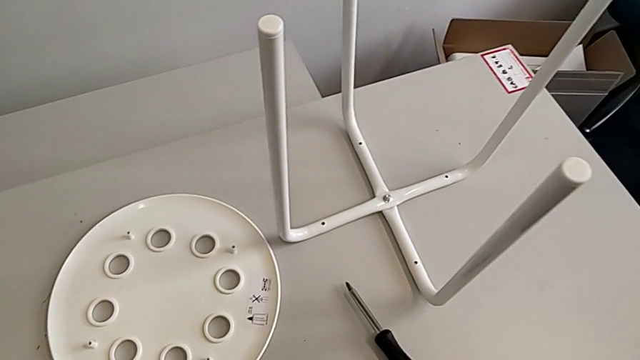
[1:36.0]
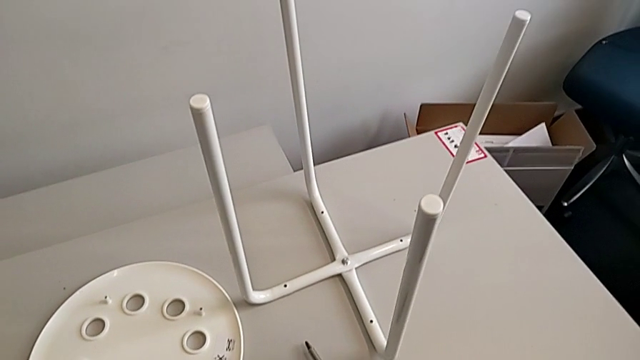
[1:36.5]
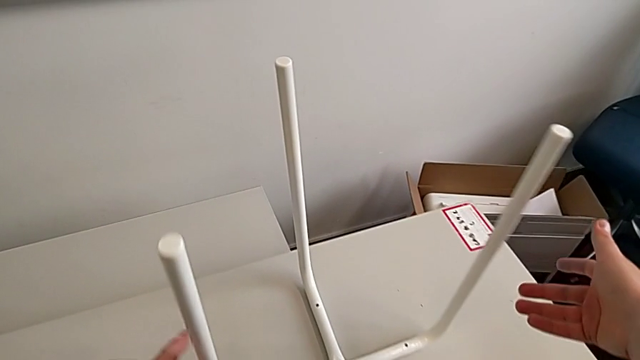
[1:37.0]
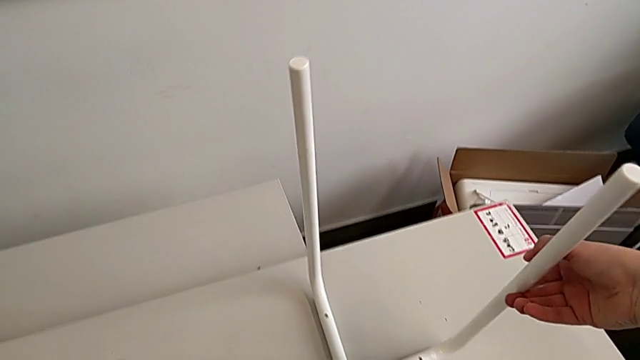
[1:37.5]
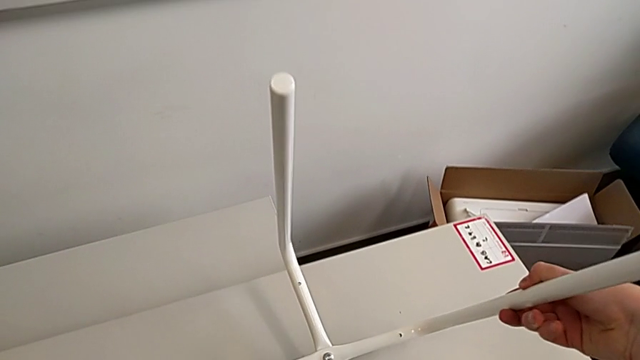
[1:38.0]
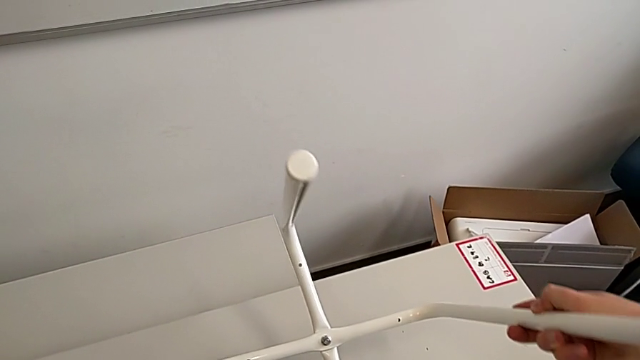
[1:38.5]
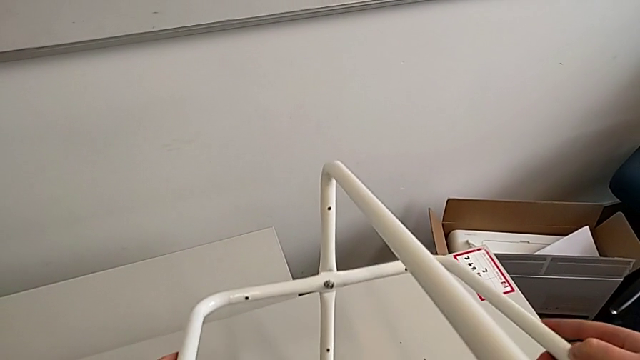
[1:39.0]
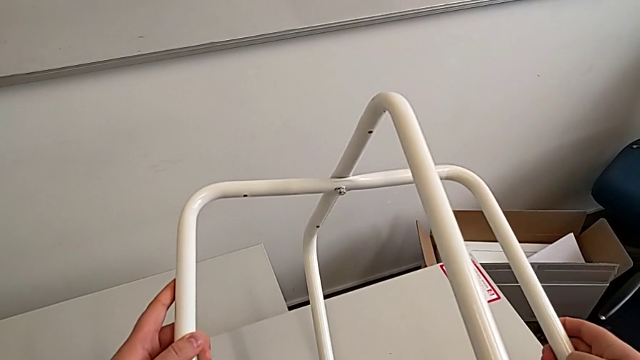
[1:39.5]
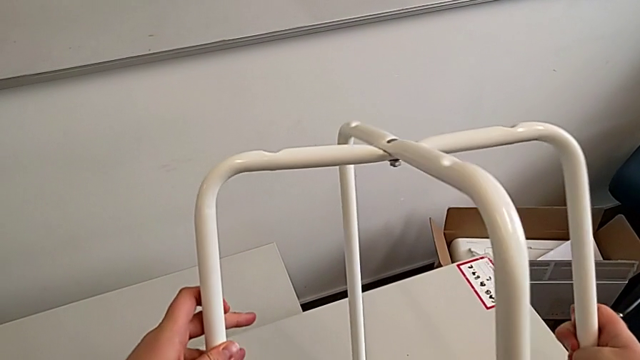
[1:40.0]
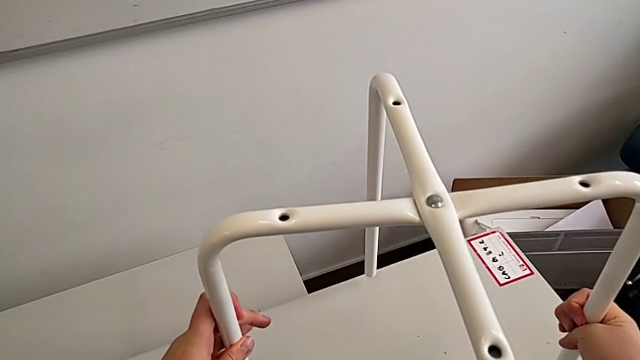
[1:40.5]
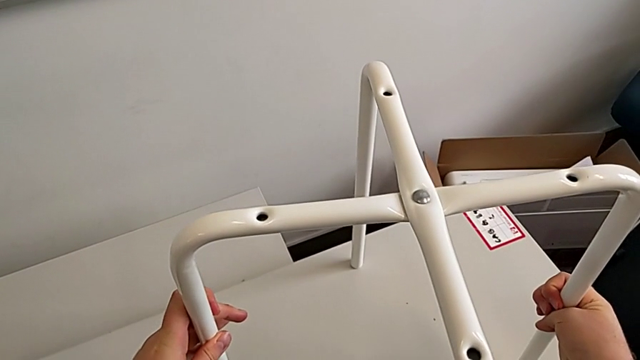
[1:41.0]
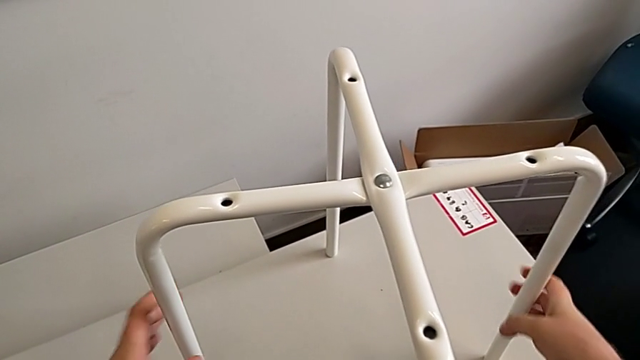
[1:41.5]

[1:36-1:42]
The camera wearer is disassembling the legs from the table. They grab the leg and rotate it.

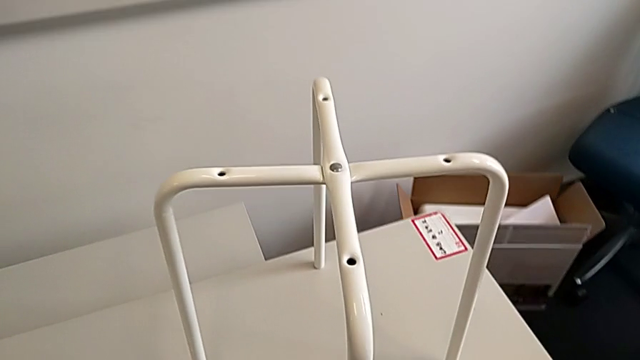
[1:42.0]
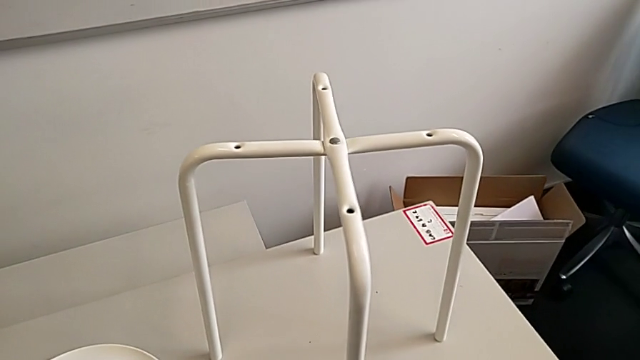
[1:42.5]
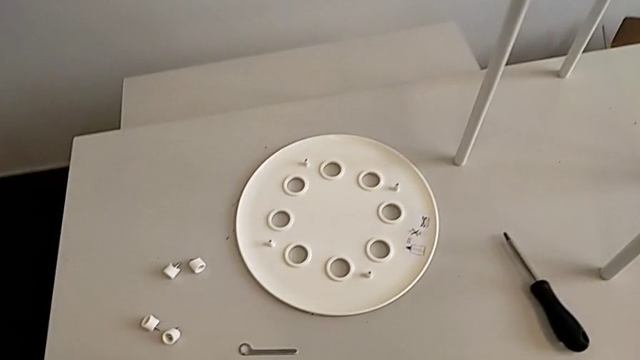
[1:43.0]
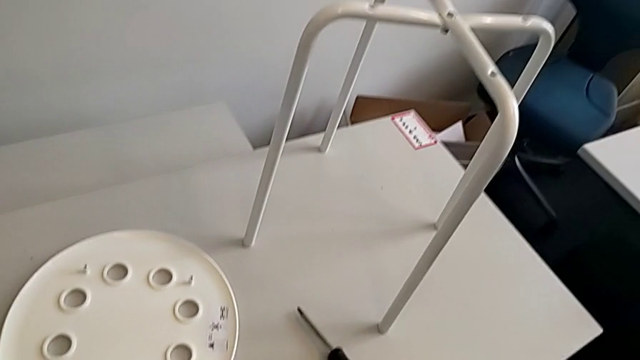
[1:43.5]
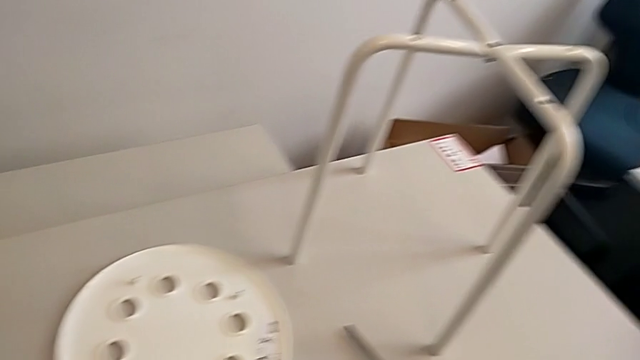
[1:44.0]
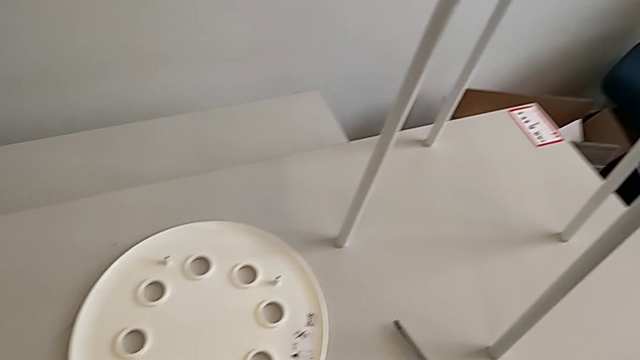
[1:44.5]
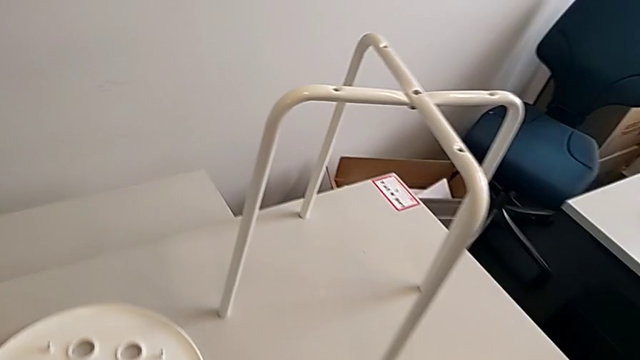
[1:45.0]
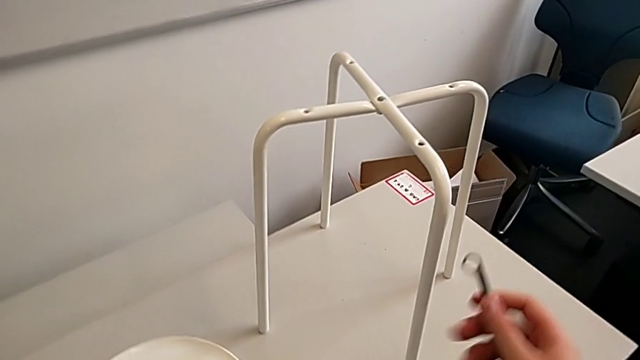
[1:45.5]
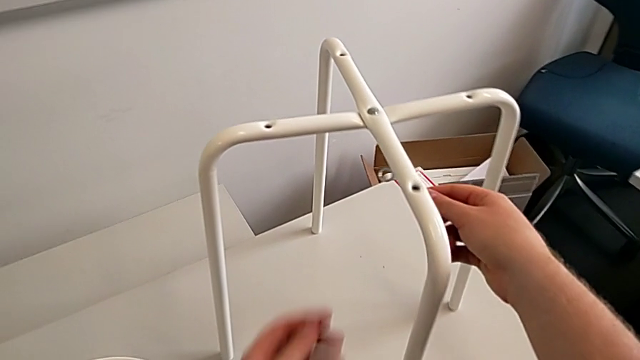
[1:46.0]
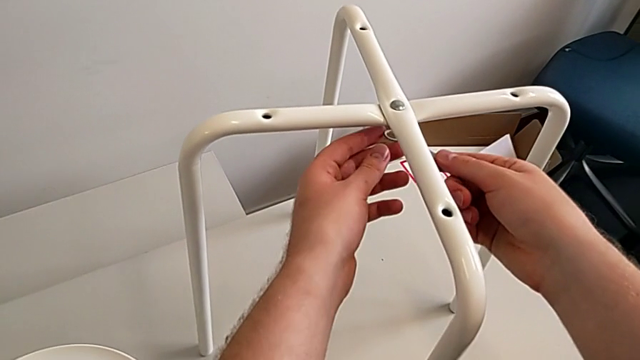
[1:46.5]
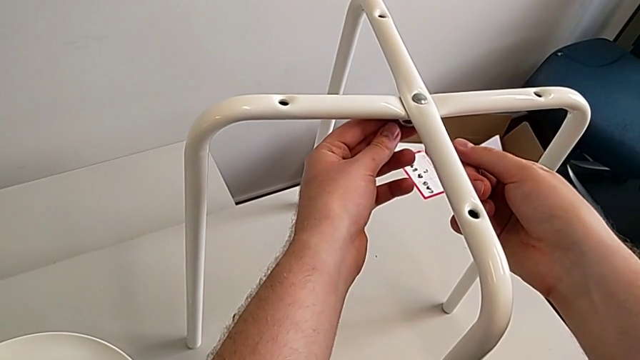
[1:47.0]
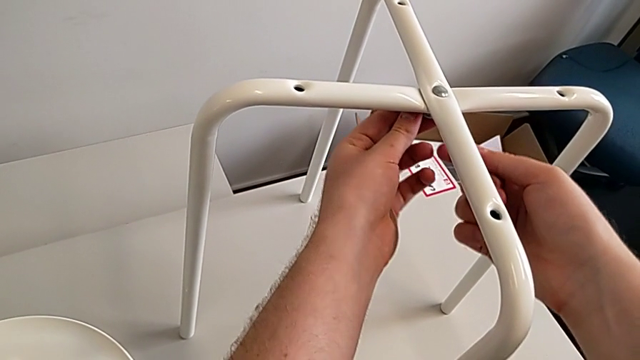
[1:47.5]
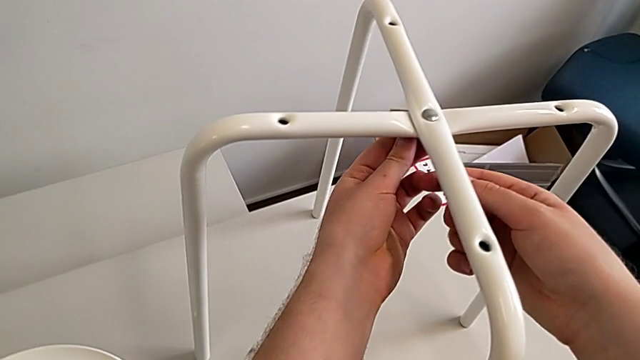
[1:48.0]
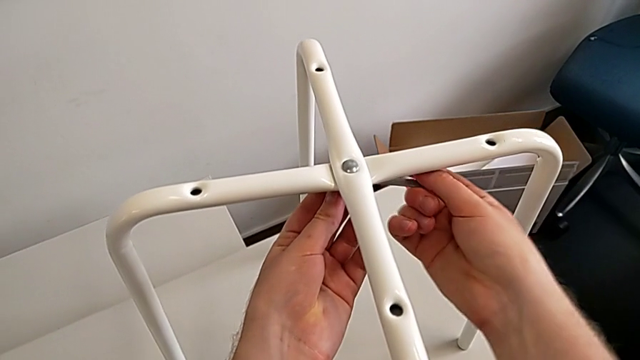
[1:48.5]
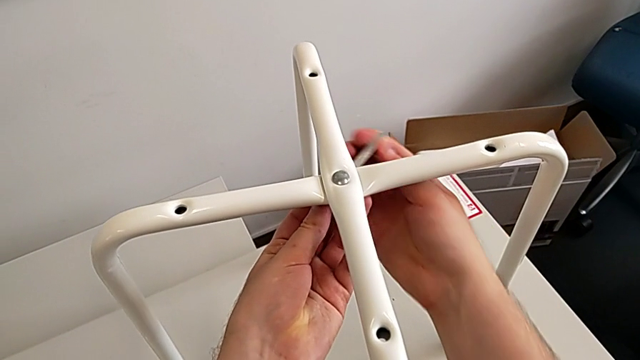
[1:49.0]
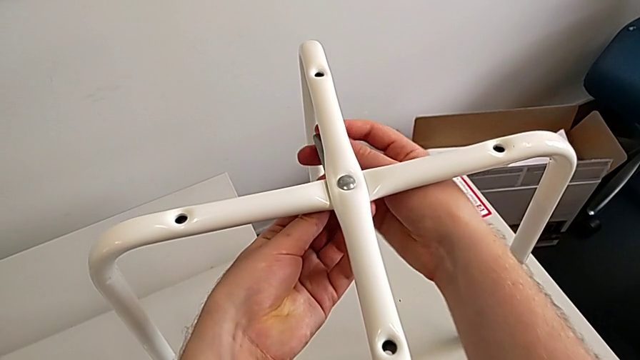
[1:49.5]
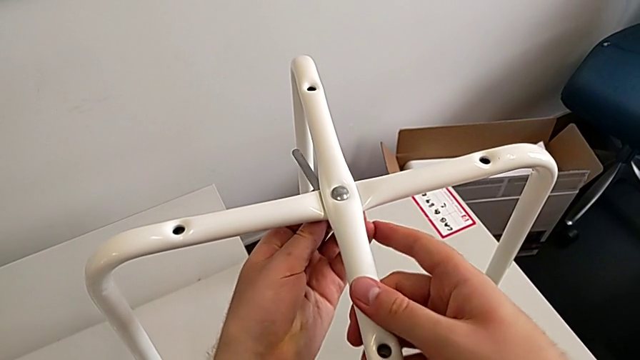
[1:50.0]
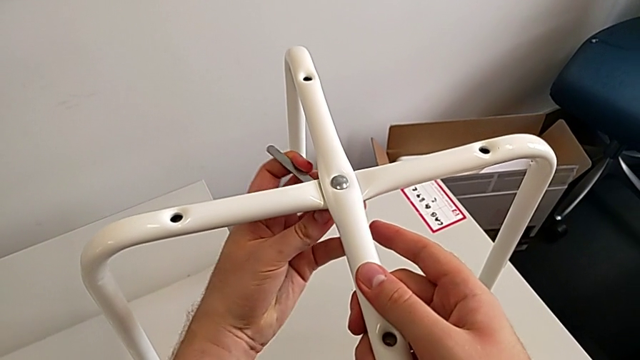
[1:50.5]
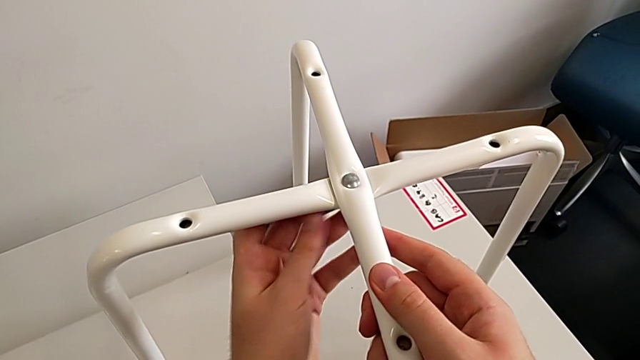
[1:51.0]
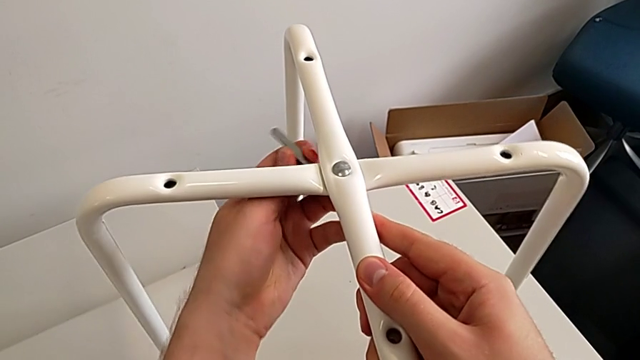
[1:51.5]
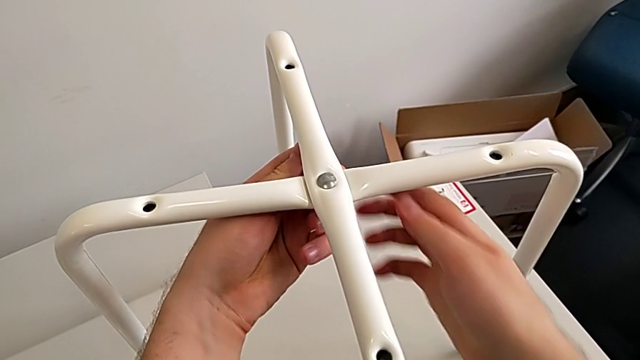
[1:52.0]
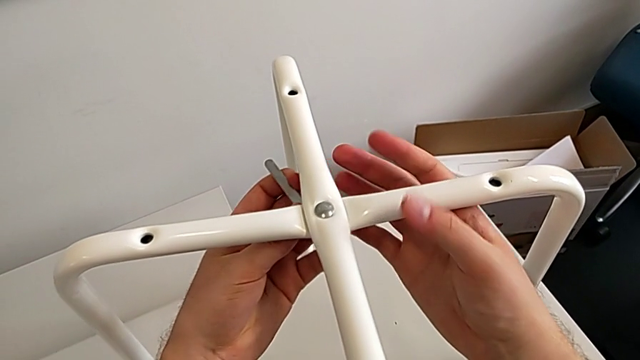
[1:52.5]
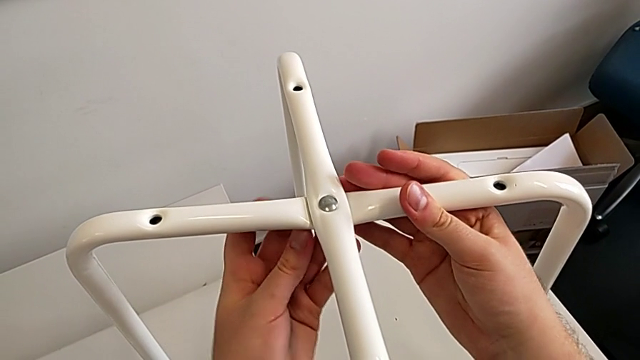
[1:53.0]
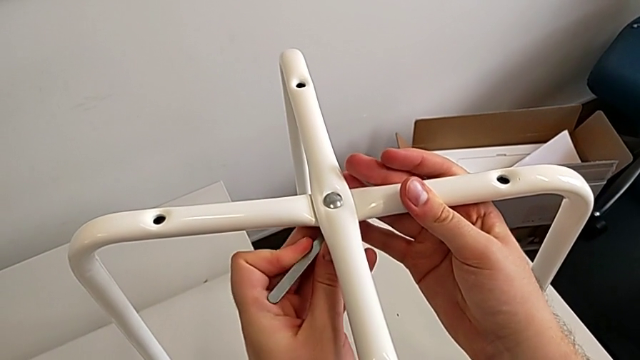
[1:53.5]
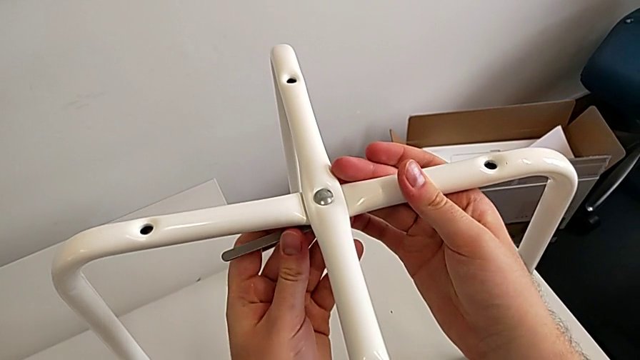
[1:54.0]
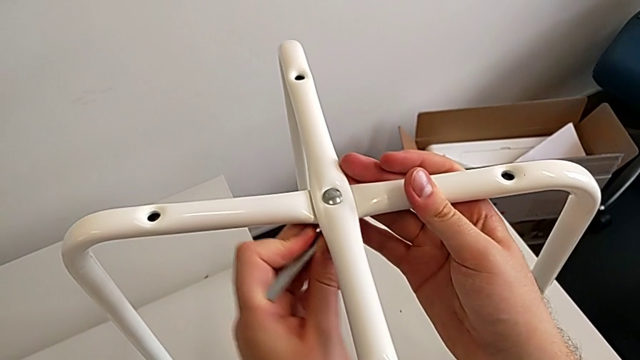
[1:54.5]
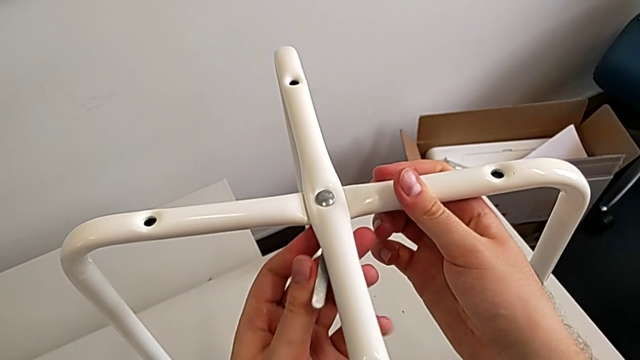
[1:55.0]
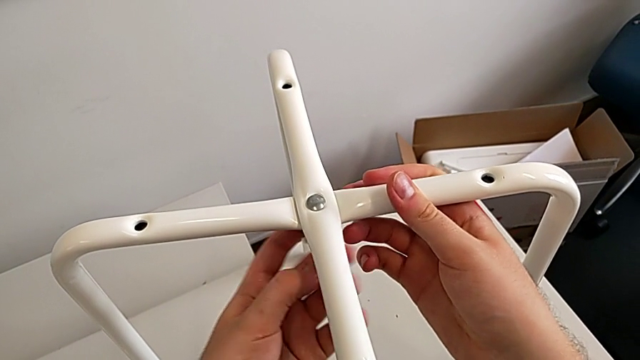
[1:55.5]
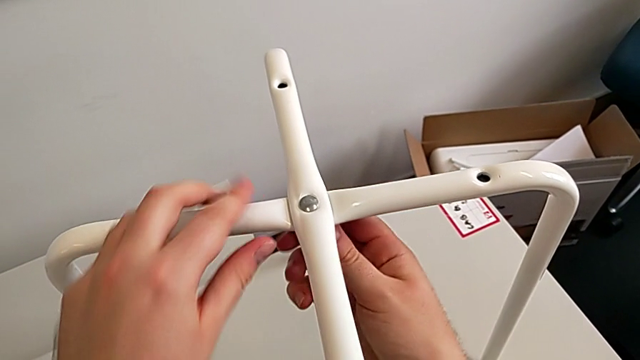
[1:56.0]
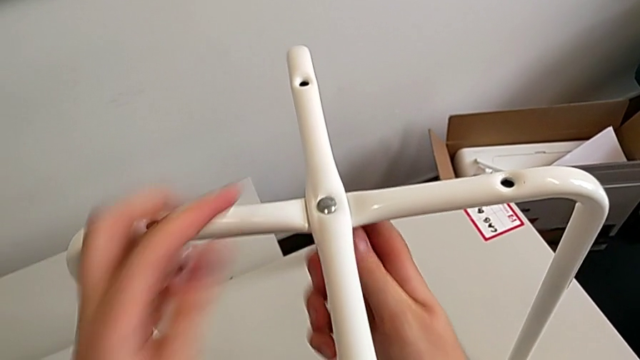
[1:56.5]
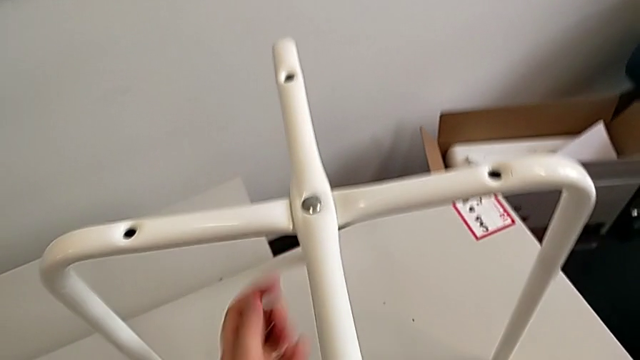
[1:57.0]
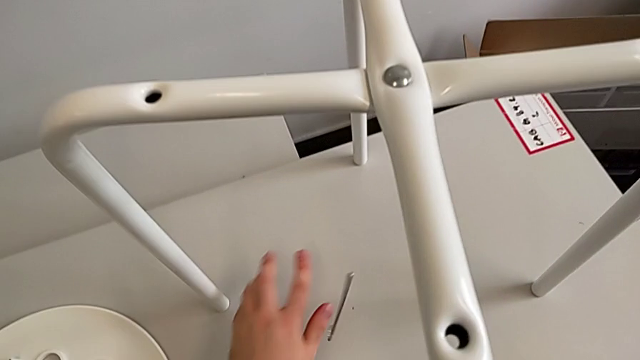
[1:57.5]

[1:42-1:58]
The camera wearer is unscrewing the middle hex nut. They approach the leg, insert the hexagonal wrench, unscrew the hex nut, grab the hex nut and wrongly drop the hexagonal wrench.
